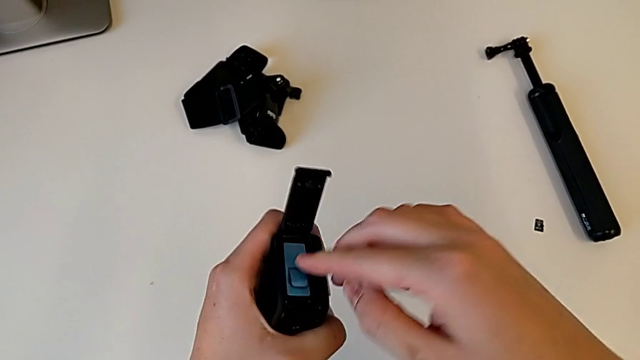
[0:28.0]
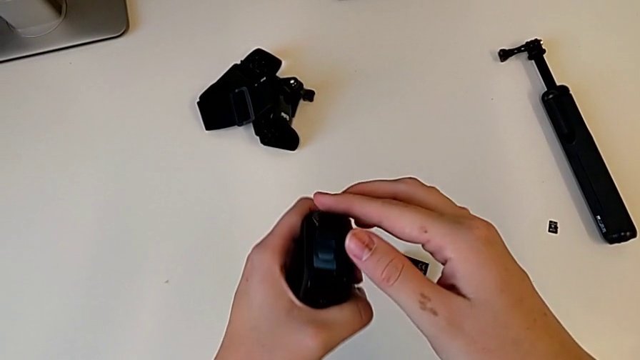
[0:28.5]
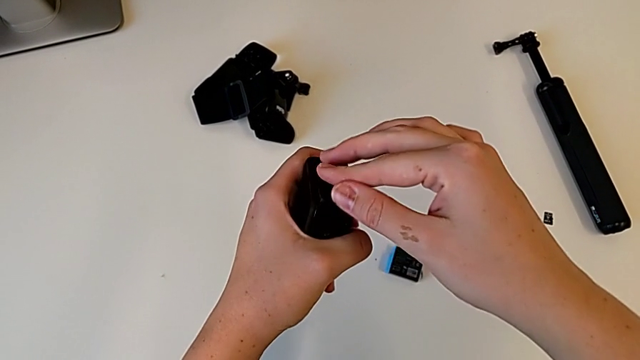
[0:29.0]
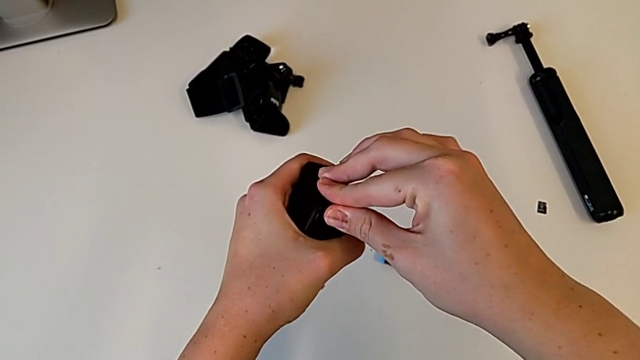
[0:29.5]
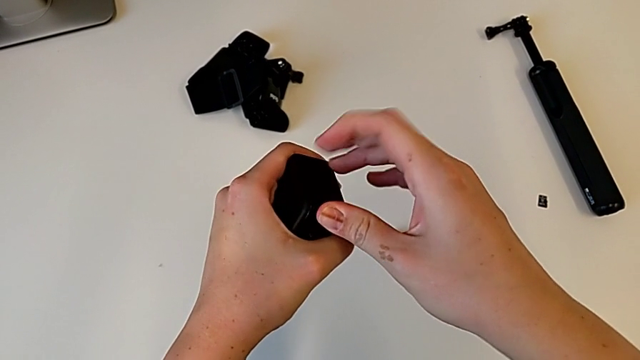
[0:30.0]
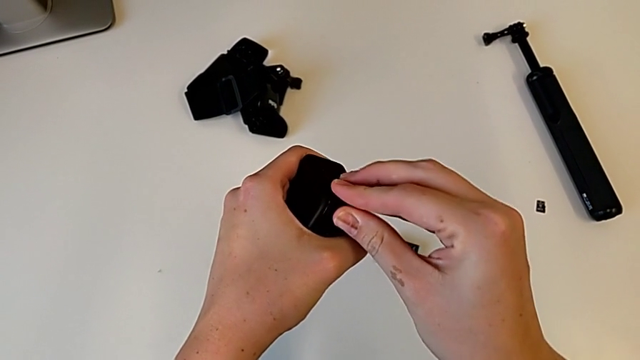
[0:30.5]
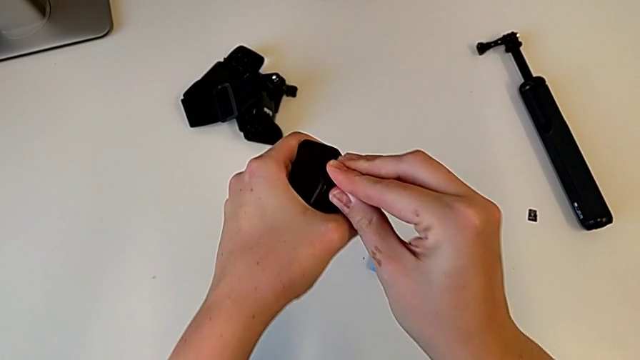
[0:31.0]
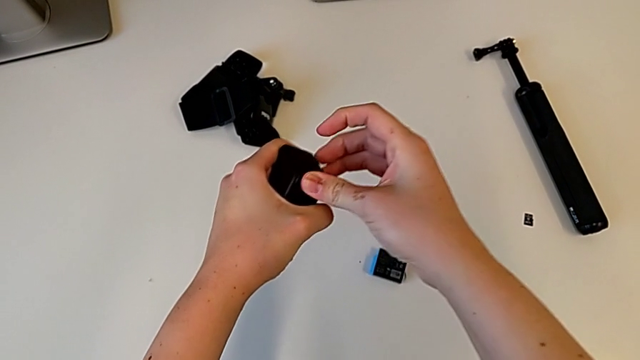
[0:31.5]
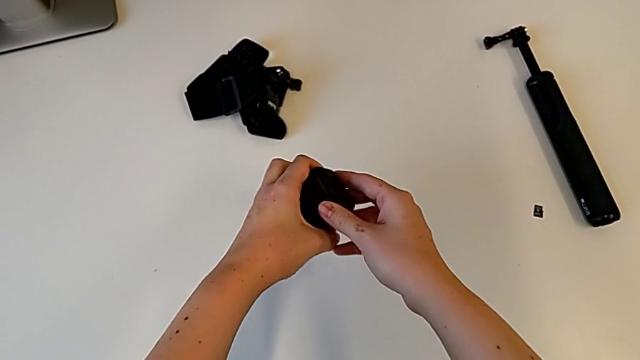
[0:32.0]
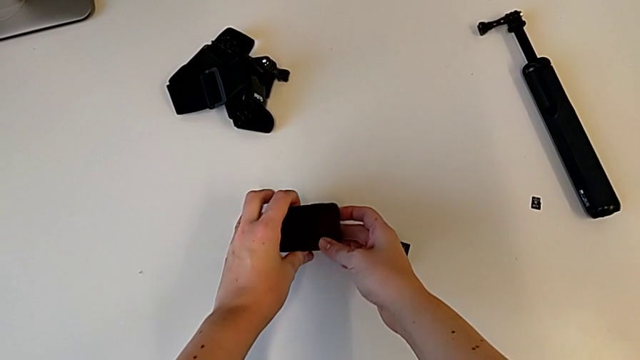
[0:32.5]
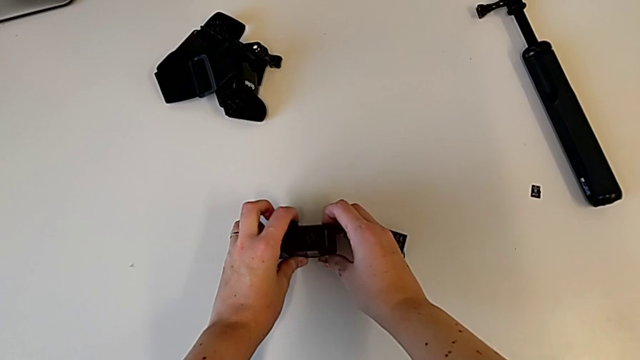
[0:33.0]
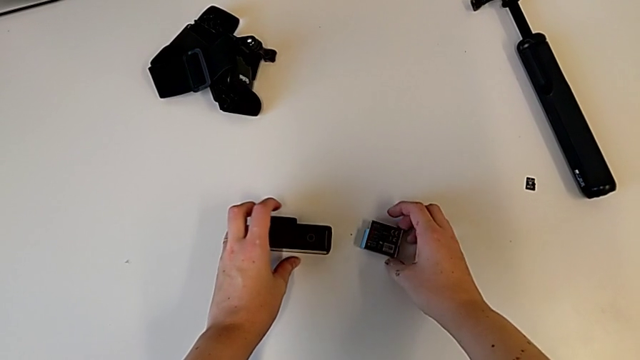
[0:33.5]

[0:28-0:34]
The camera wearer is exchanging a battery. They close the battery door, press it and place the battery.

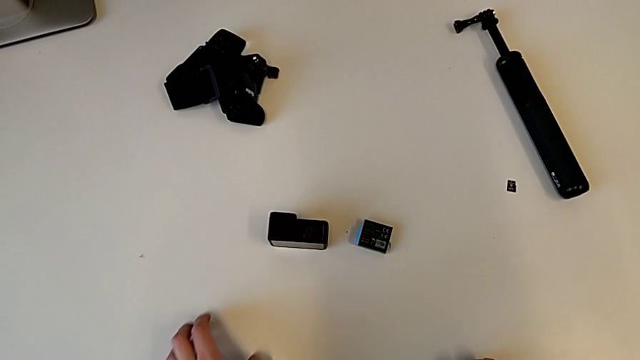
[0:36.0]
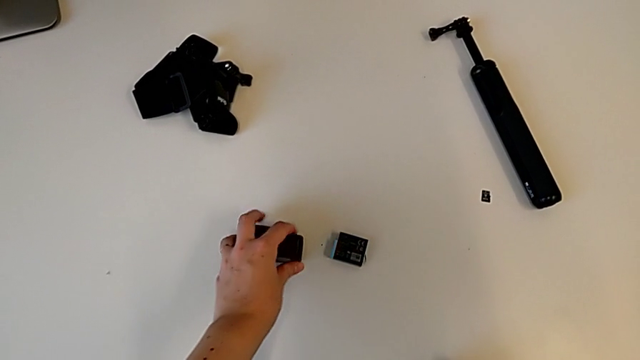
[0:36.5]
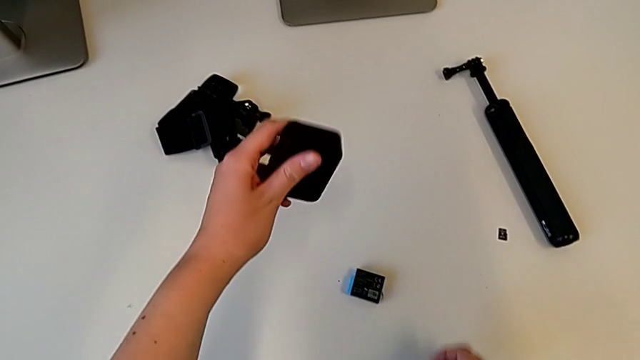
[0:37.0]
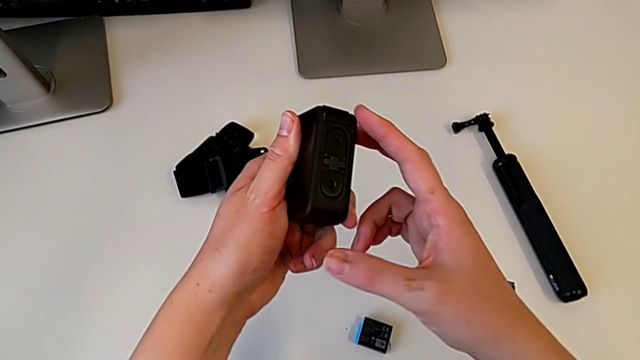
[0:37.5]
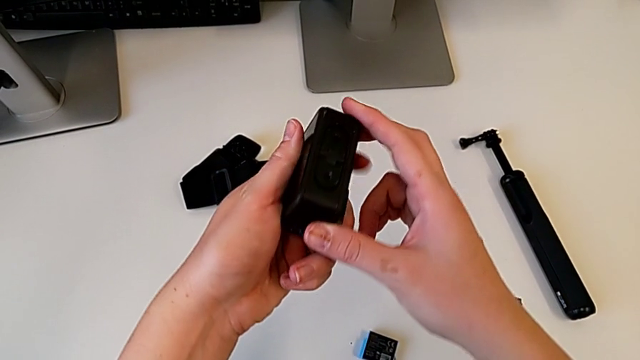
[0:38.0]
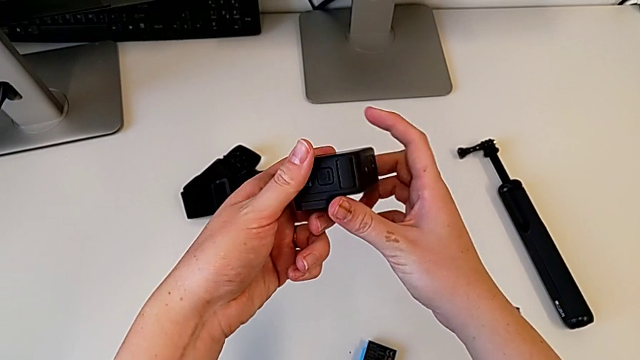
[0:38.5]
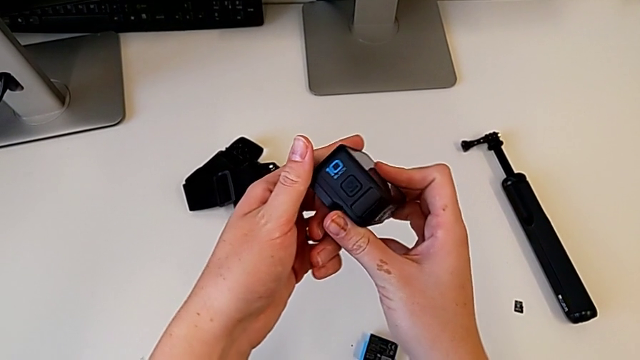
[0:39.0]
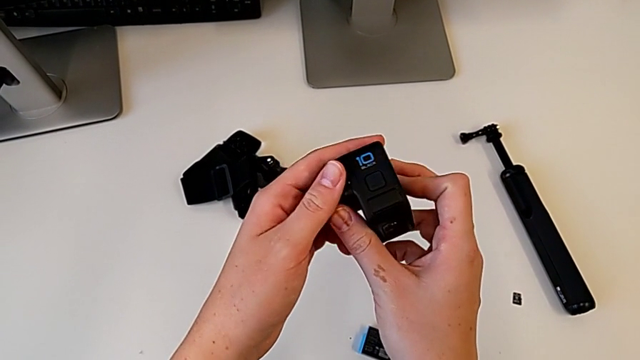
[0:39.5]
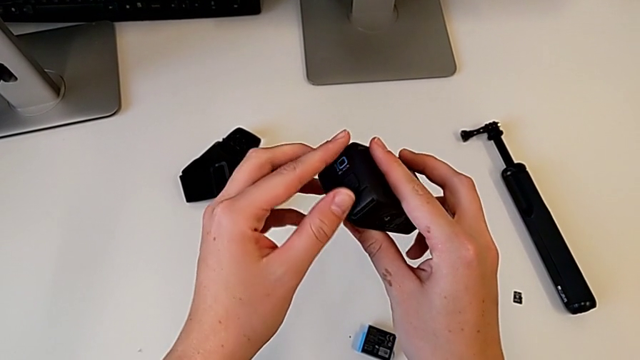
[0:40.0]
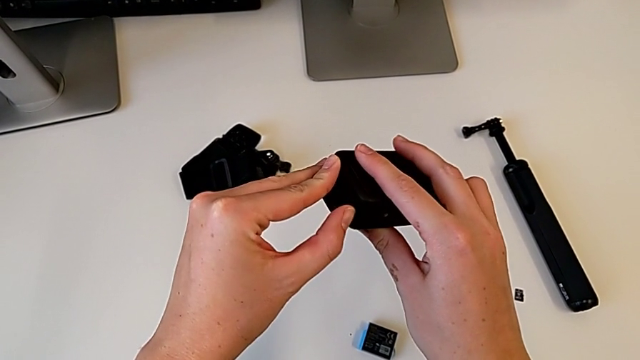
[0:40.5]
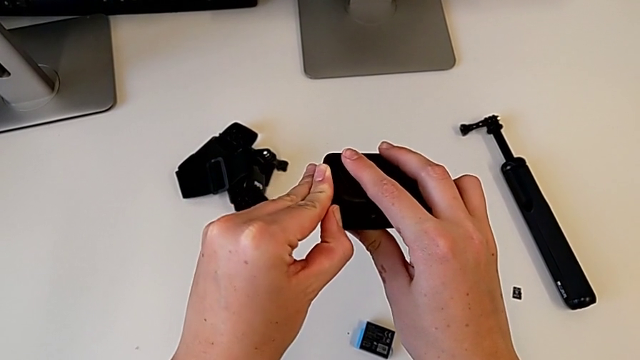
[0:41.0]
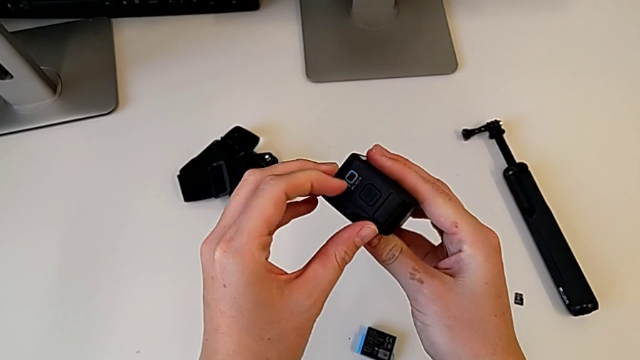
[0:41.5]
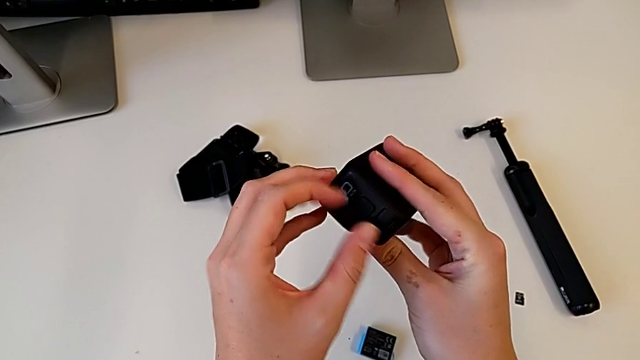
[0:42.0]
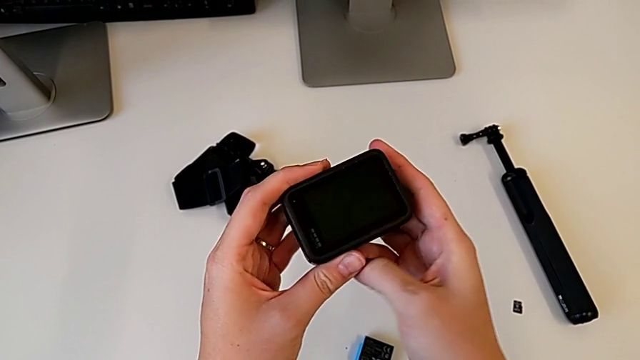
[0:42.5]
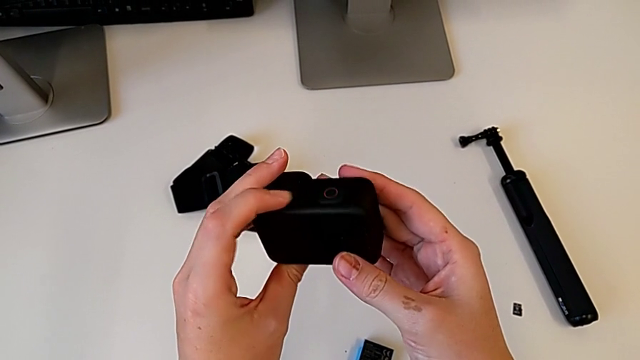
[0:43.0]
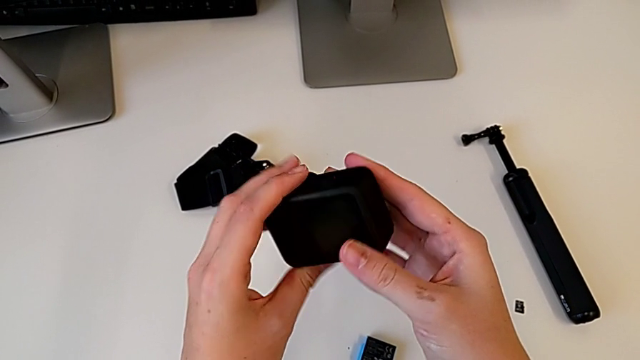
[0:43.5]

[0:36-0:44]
The camera wearer inspects the GoPro. They lift the GoPro, inspect it and wrongly rotate it, unable to find the SD card slot.

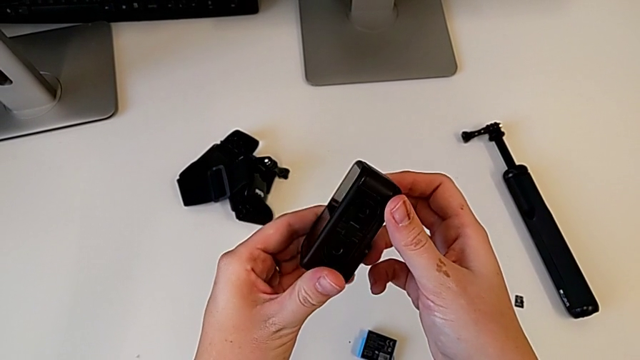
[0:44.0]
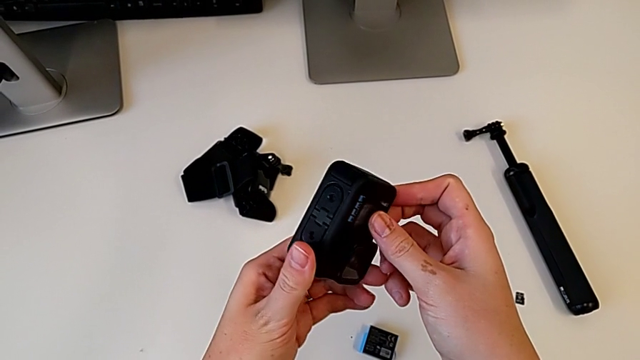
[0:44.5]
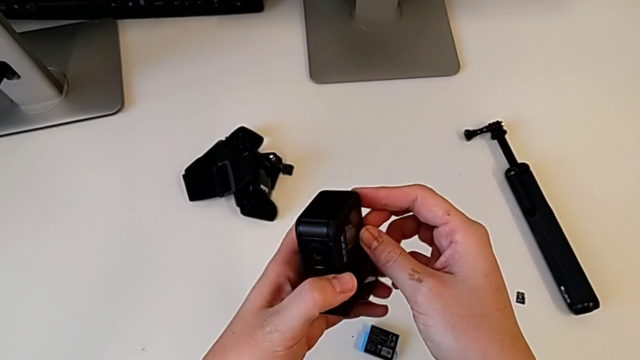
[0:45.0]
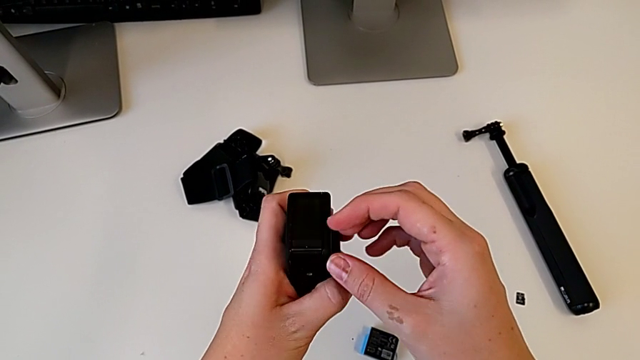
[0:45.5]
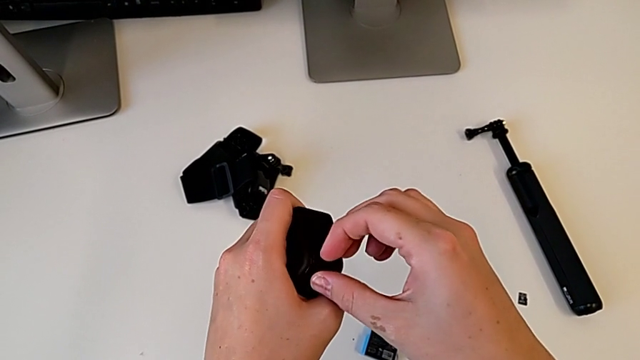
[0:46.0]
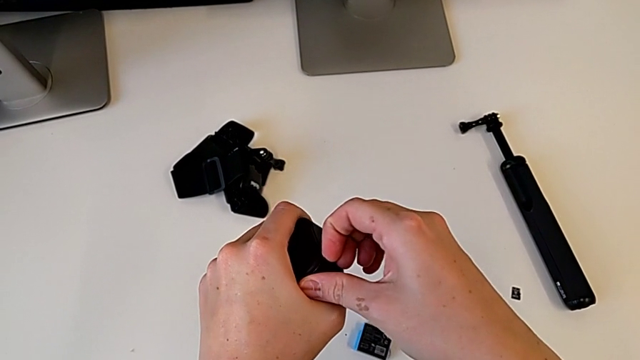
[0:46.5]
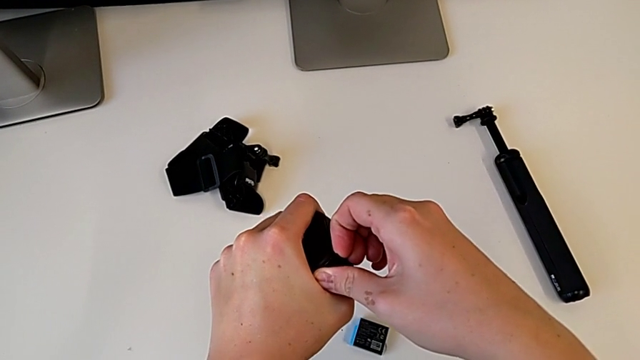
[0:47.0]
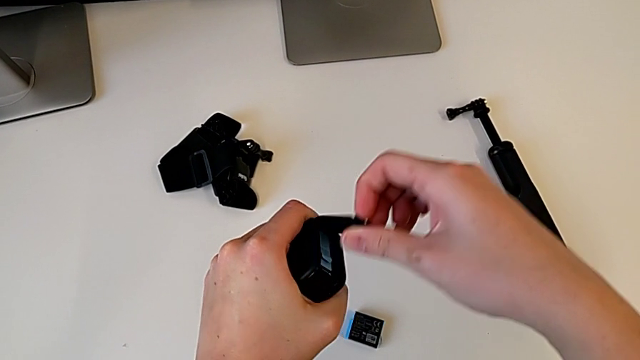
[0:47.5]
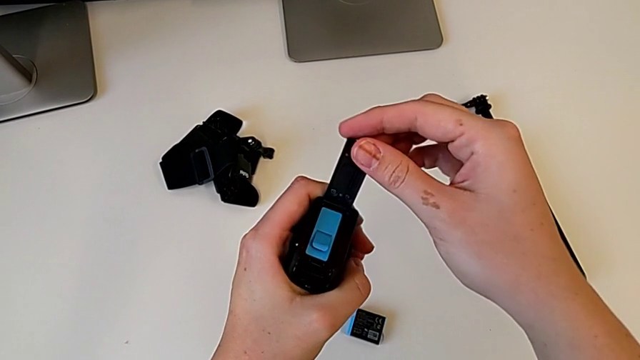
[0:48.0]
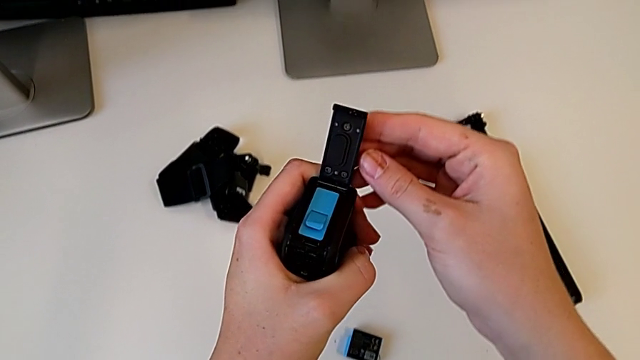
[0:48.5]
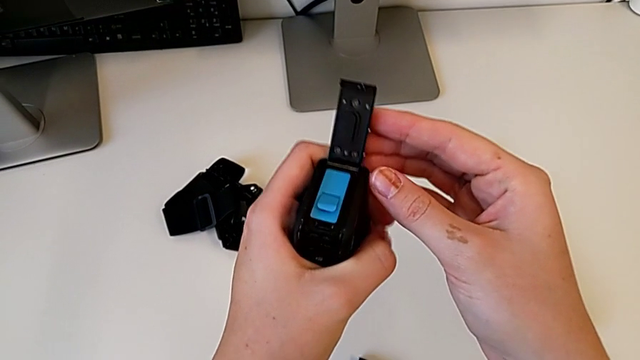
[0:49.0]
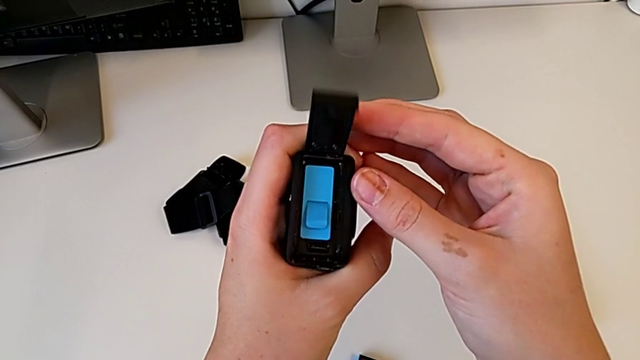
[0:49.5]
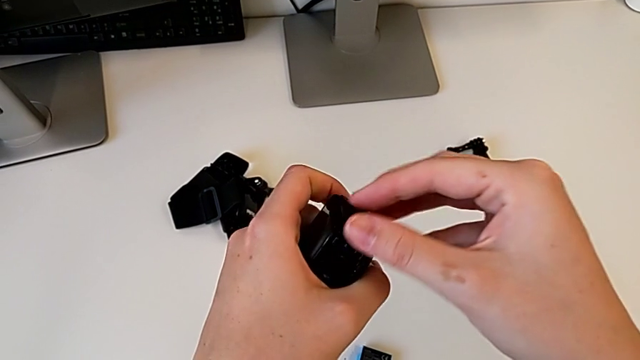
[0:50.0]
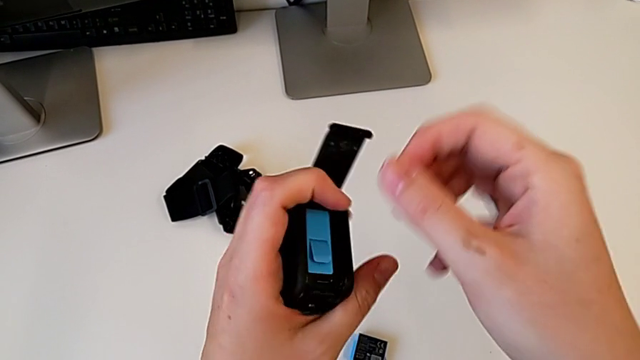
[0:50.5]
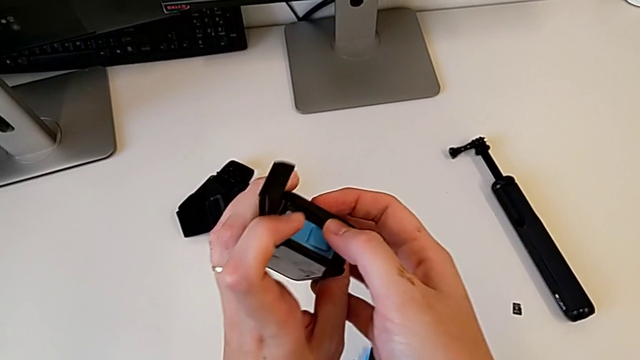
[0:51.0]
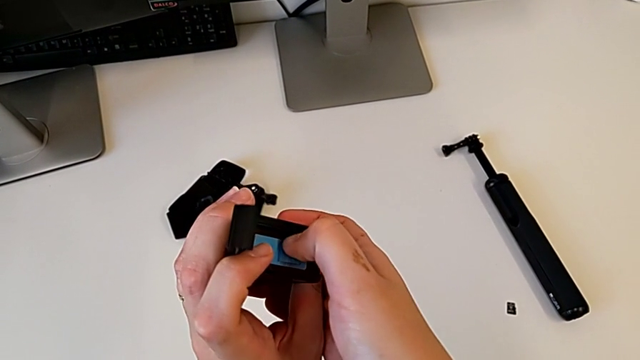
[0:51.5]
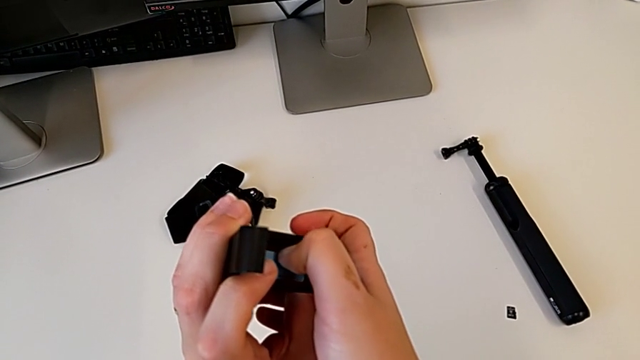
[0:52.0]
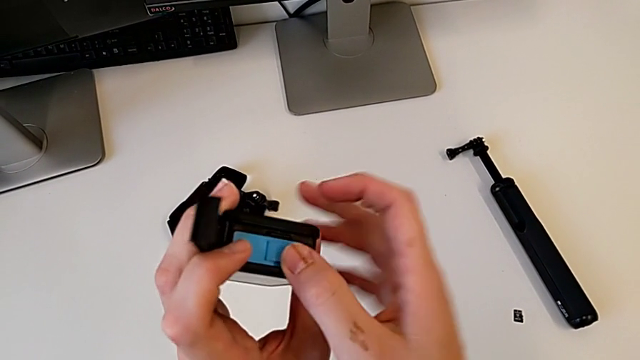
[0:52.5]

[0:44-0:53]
The camera wearer is exchanging a micro SD card. They grab the battery door, open it, inspect the battery, open the battery door and push the old SD card.
